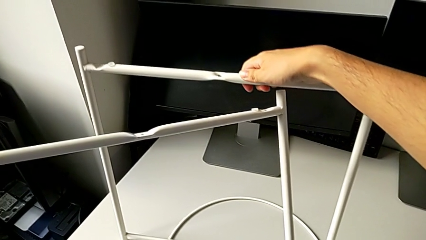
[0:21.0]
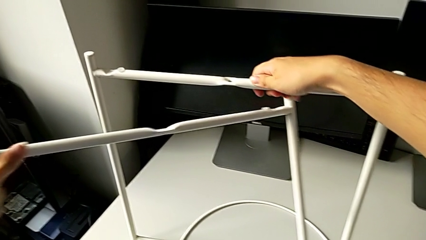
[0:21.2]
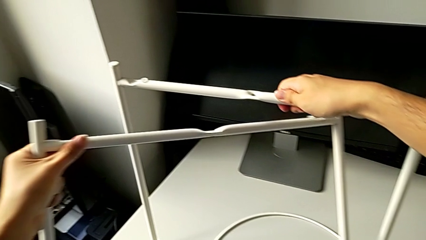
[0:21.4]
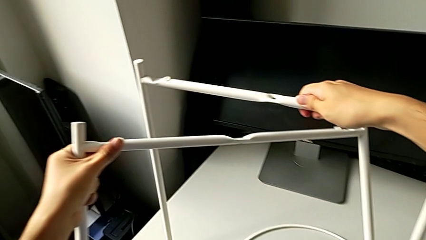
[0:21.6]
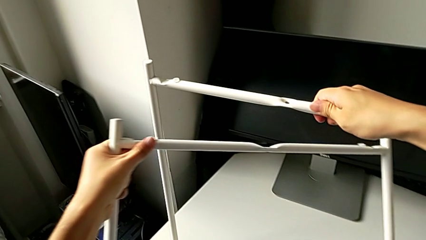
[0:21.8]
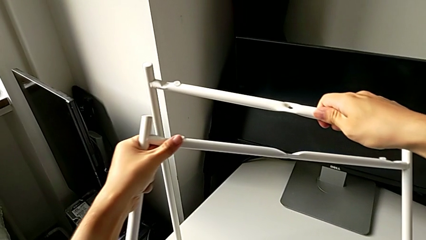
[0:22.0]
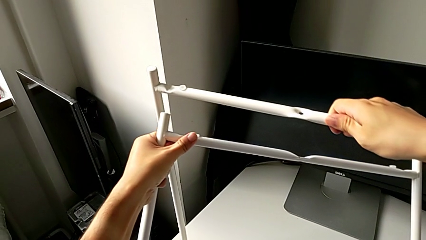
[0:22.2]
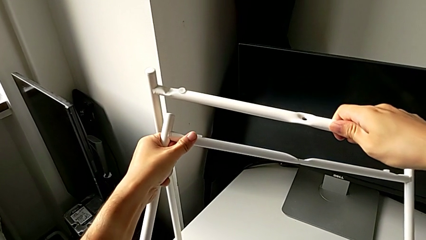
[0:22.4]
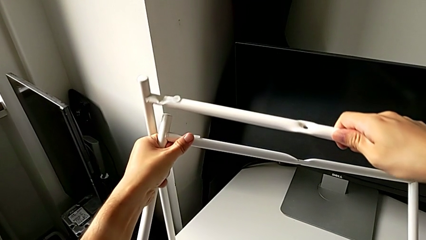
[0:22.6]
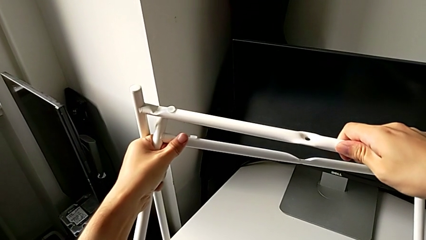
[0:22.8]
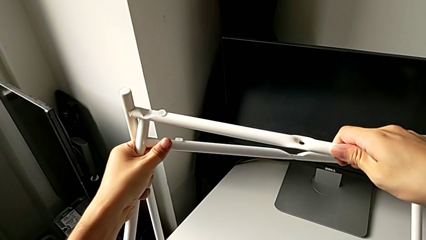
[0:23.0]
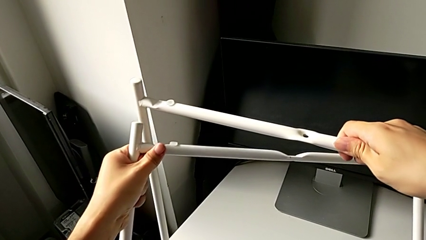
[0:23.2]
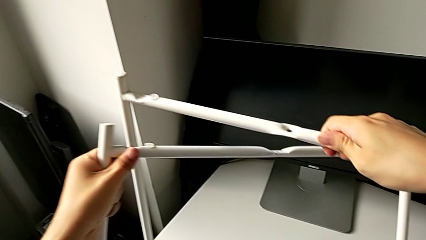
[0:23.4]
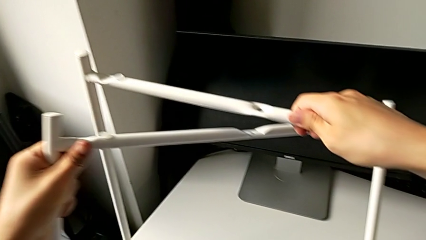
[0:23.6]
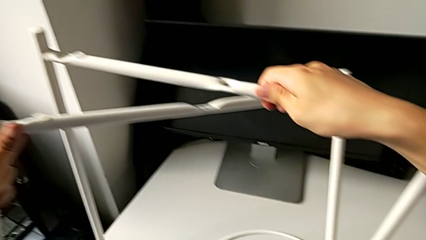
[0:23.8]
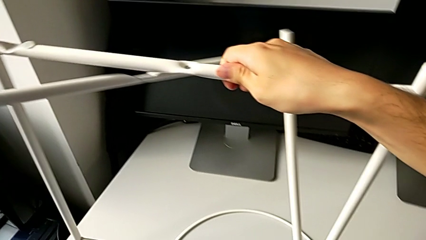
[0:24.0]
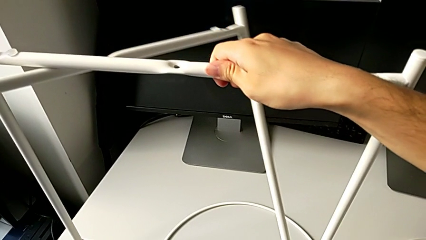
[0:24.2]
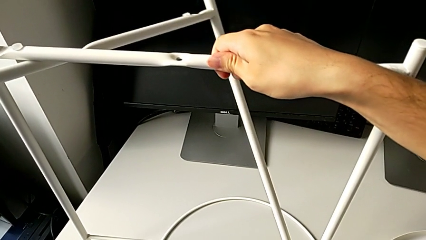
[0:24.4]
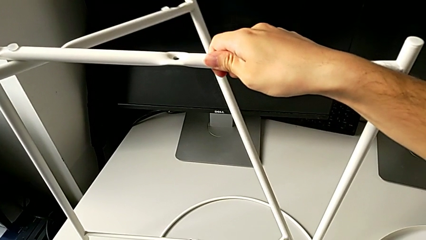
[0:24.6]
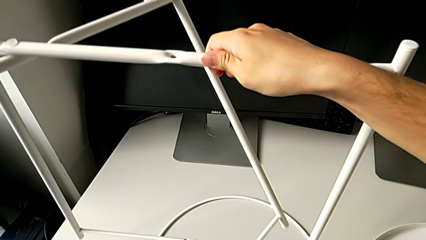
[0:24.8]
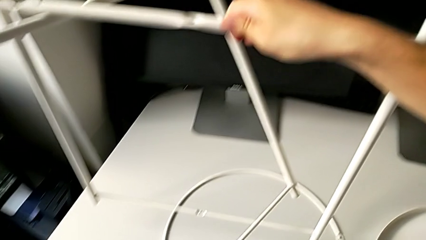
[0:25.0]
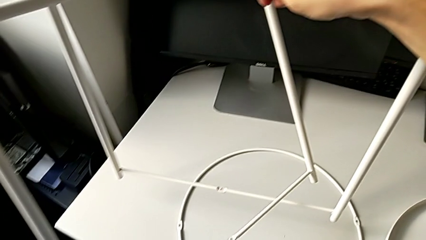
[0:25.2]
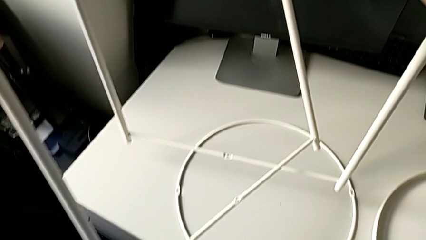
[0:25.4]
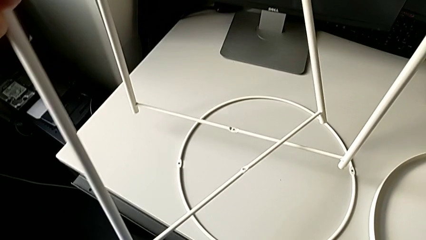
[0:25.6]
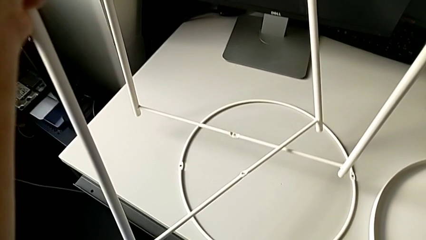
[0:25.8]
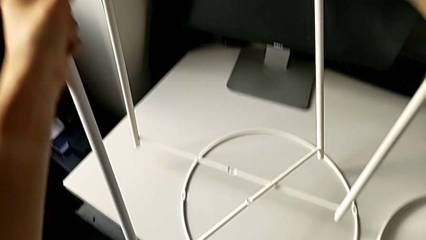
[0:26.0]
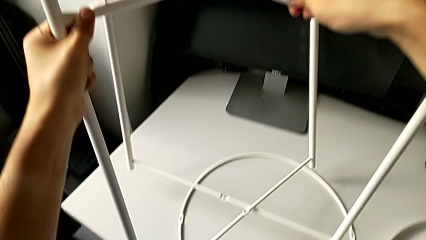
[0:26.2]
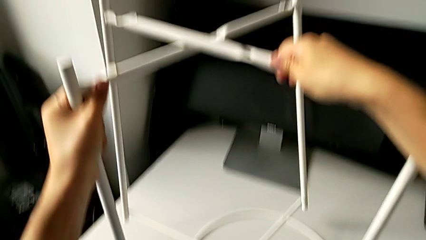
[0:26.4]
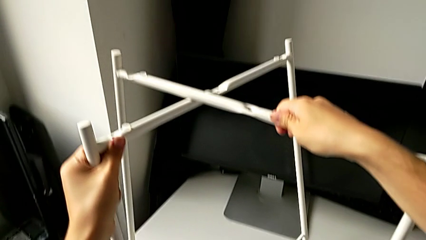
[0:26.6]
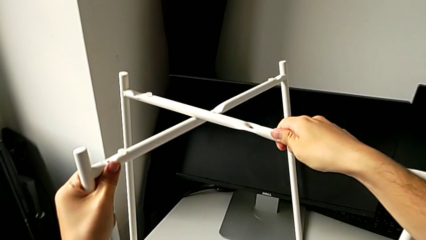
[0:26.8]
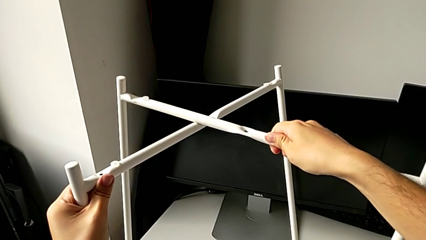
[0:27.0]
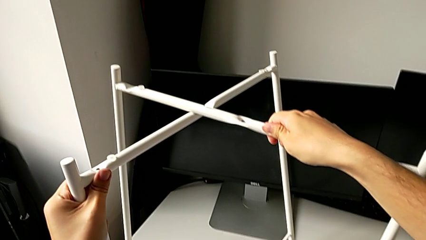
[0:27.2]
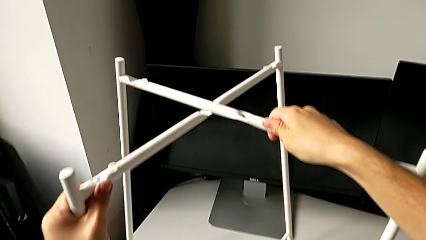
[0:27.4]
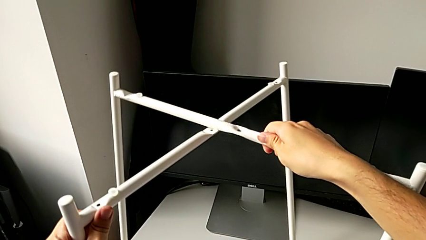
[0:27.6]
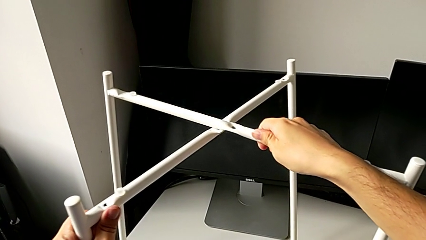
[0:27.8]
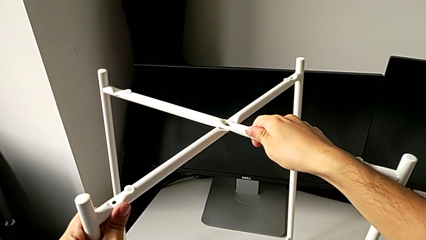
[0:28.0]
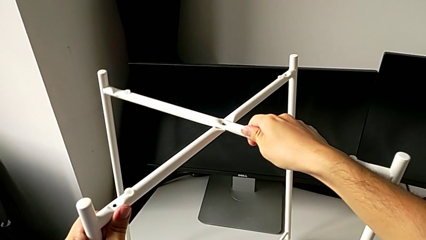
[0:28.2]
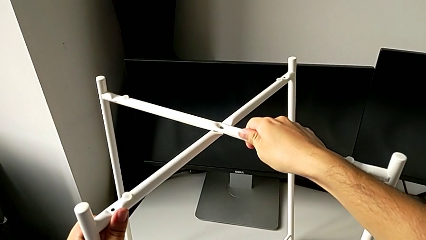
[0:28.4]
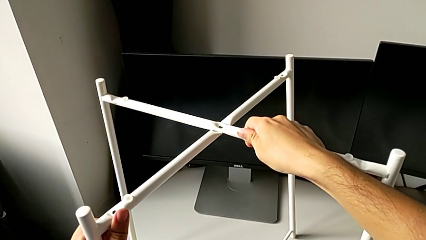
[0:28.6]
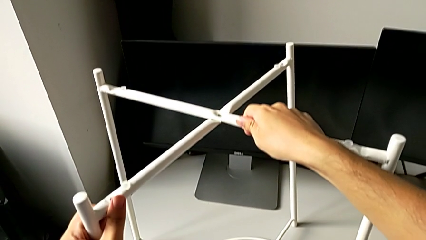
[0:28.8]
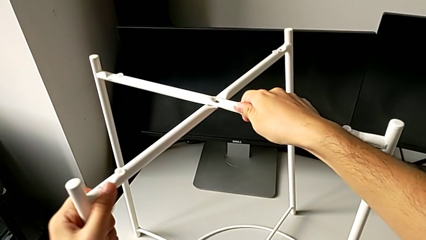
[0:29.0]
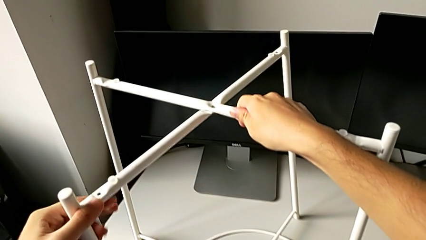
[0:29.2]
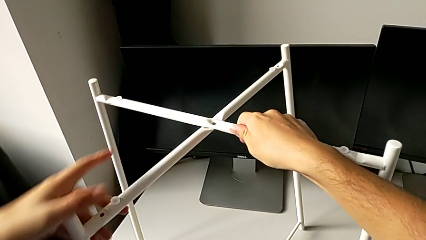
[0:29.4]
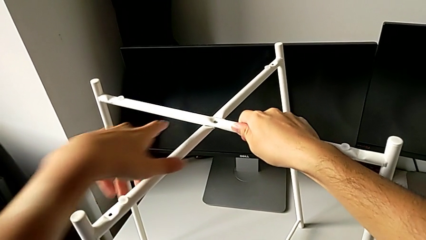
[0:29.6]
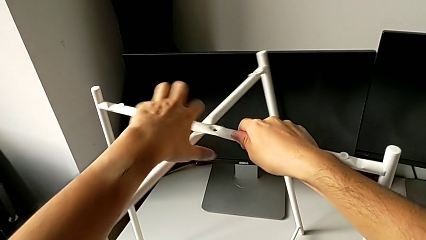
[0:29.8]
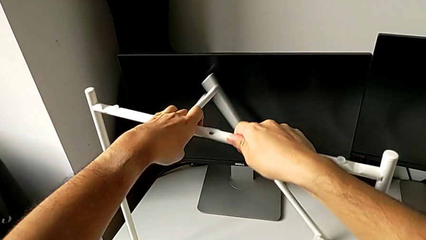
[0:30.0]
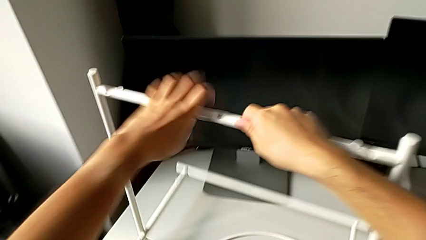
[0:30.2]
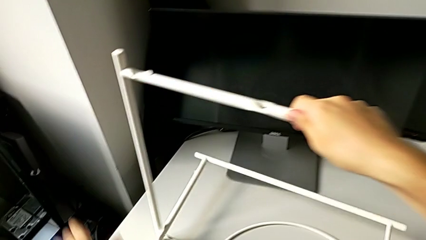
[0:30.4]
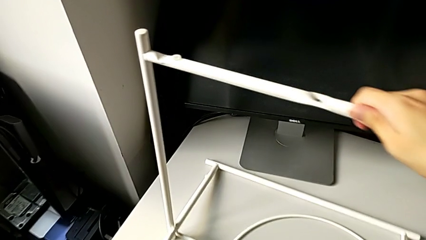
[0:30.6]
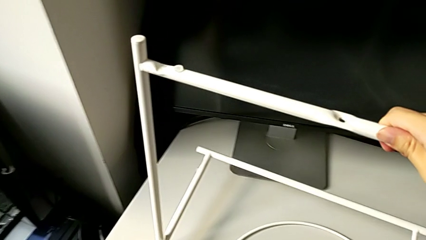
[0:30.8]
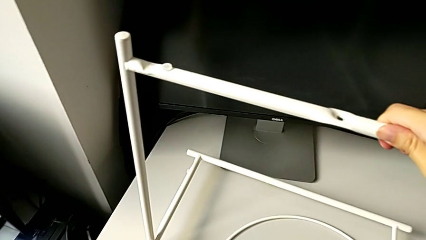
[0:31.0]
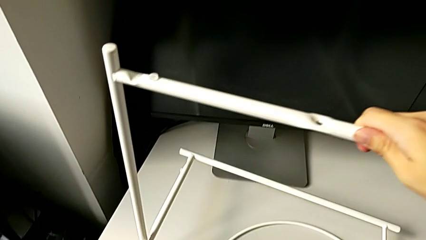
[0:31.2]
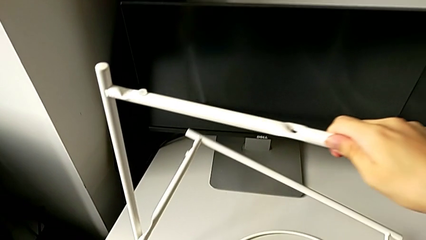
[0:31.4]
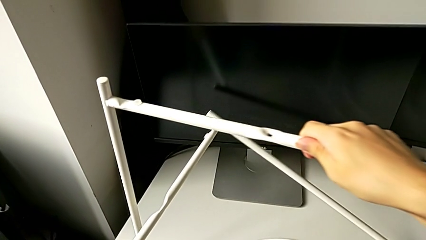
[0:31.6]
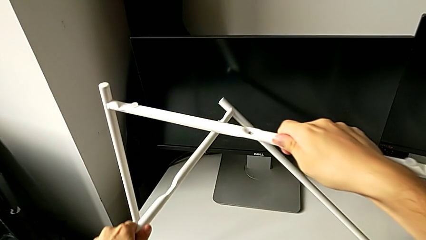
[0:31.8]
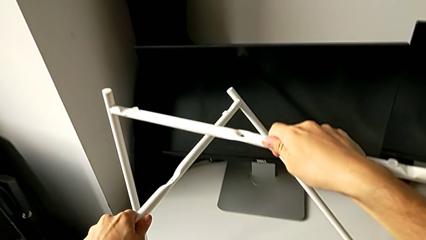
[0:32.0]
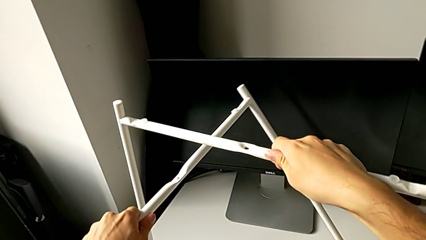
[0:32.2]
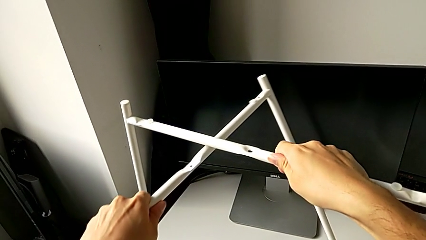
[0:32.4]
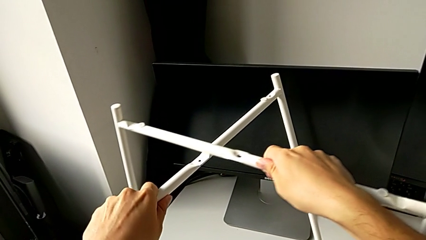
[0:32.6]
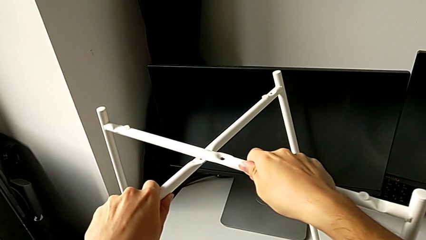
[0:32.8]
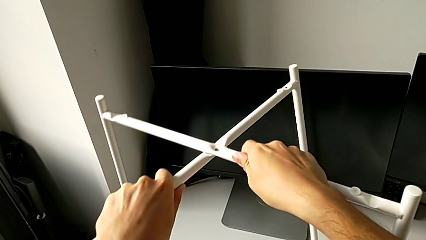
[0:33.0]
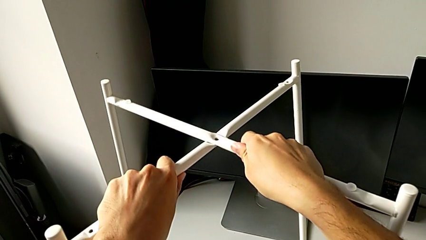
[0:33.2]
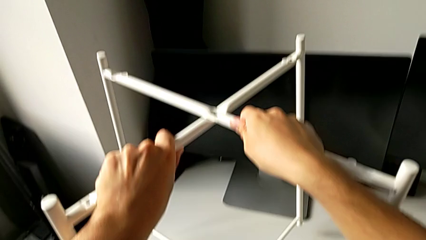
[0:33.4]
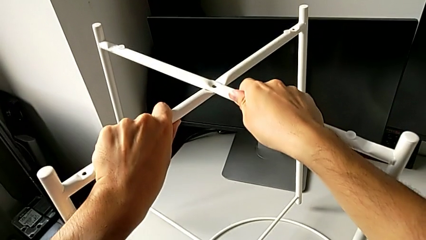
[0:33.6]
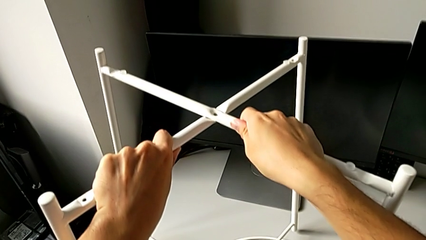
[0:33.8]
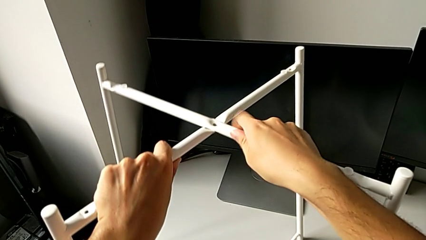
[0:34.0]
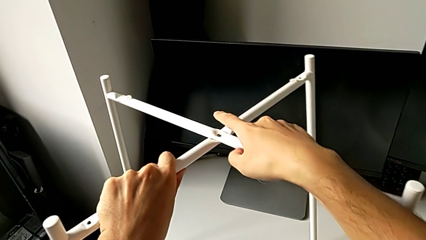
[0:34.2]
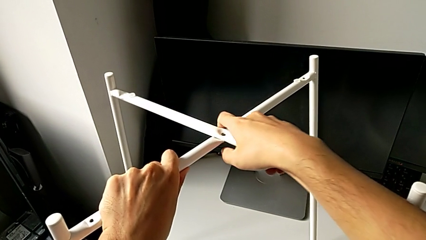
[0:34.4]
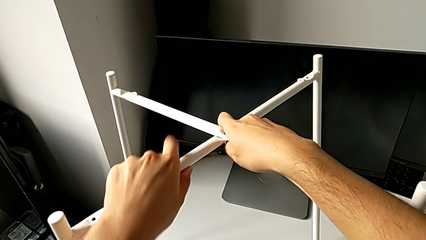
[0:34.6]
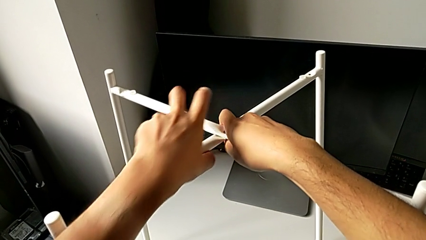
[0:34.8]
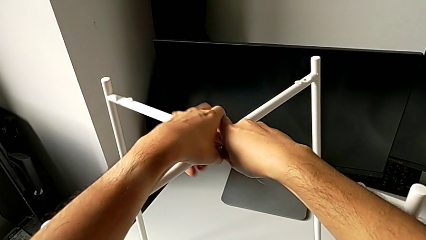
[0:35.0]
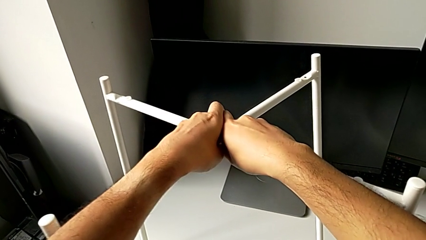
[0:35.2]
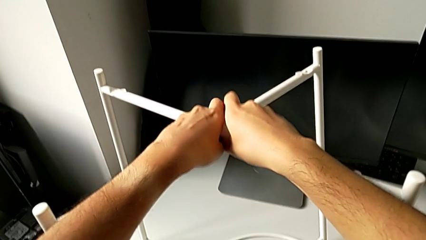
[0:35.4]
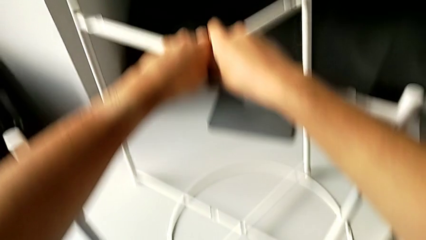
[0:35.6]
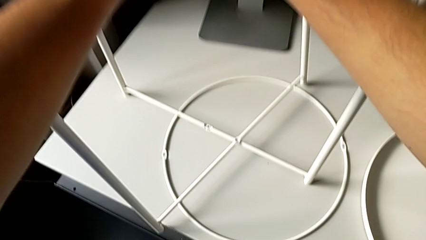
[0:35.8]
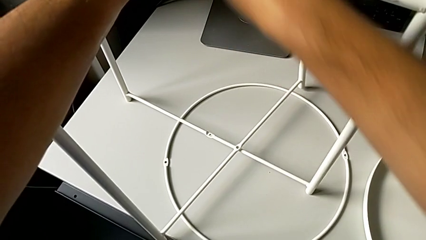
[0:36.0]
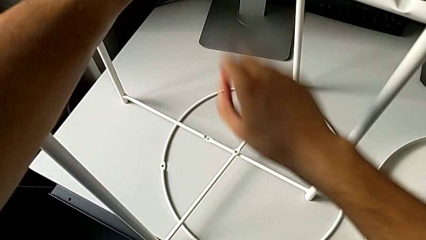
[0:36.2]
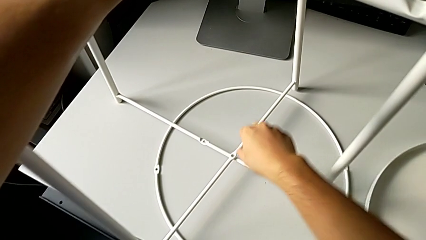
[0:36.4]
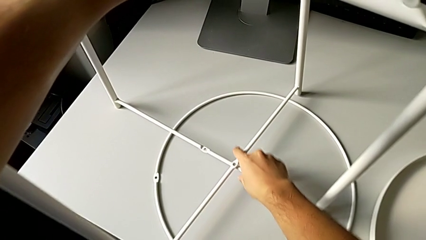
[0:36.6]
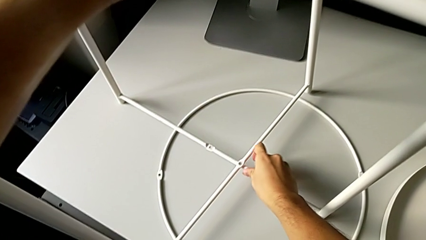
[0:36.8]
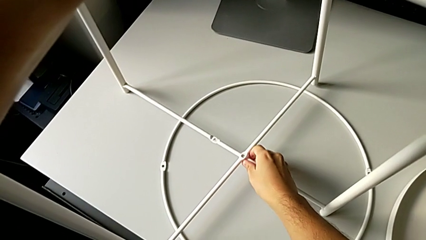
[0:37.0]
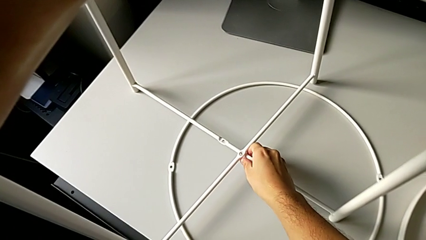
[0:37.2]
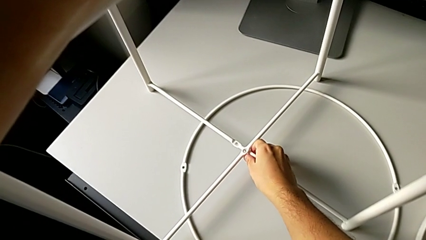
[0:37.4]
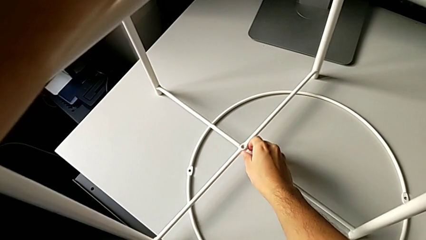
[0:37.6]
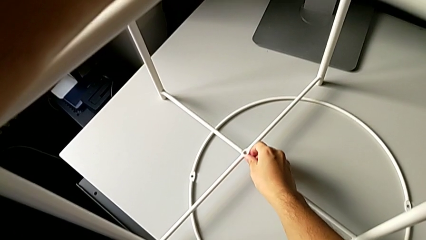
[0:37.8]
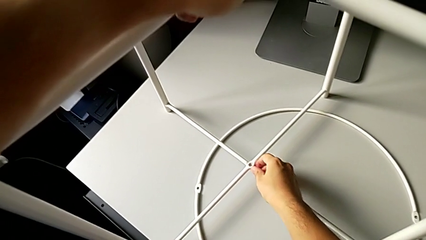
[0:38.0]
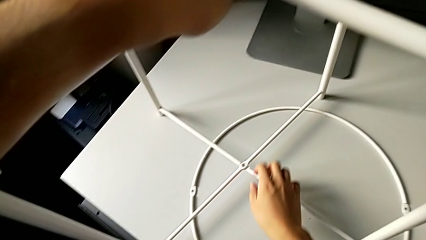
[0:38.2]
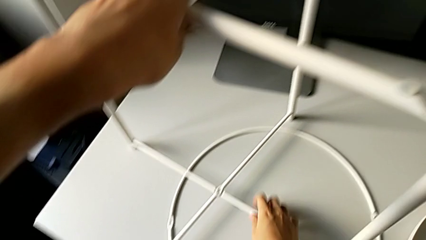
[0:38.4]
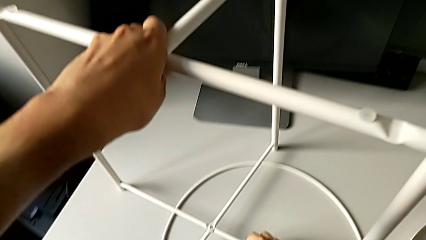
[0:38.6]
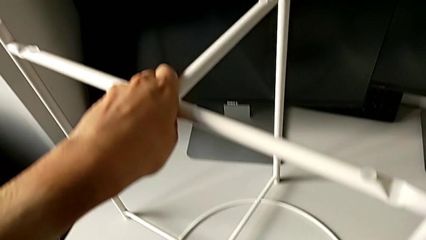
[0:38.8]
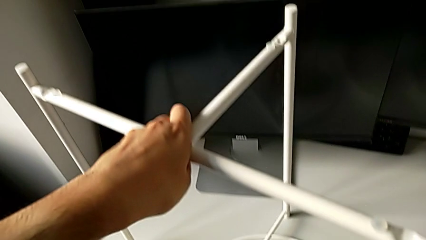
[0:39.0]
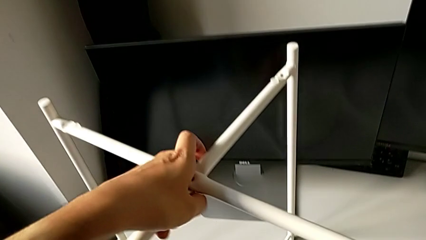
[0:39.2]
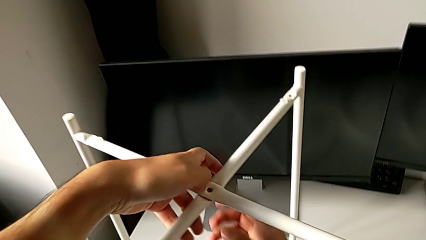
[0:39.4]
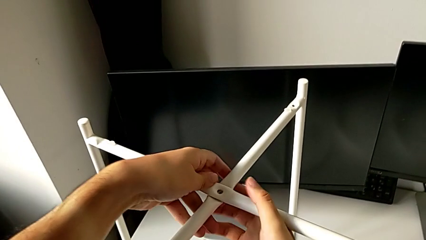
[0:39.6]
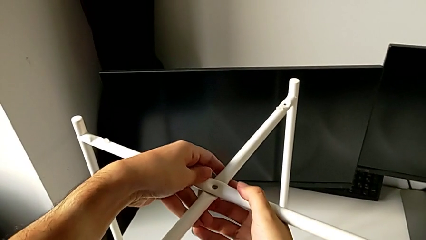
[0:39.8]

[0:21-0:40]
The camera wearer is assembling the legs of the furniture. They approach the leg, lift it, inspect it, align it and place it. They wrongly drop the leg, lift it, align the top leg, align the bottom leg and hold the leg.
